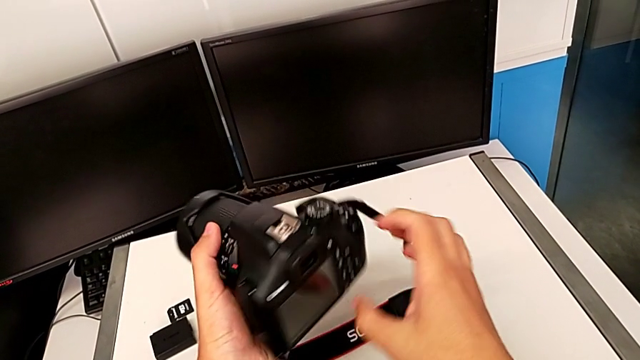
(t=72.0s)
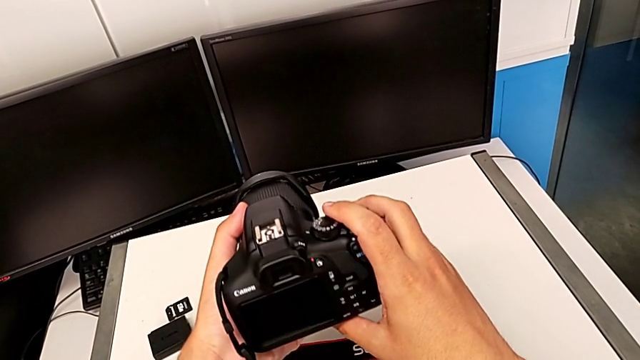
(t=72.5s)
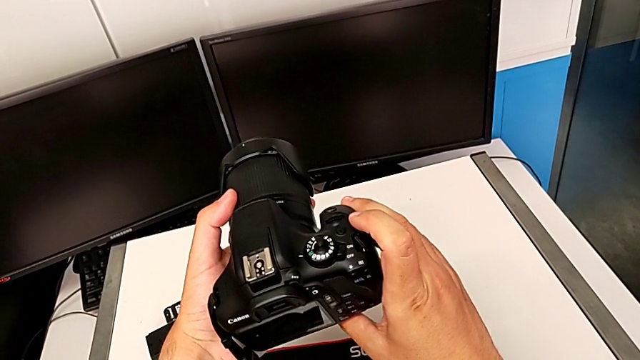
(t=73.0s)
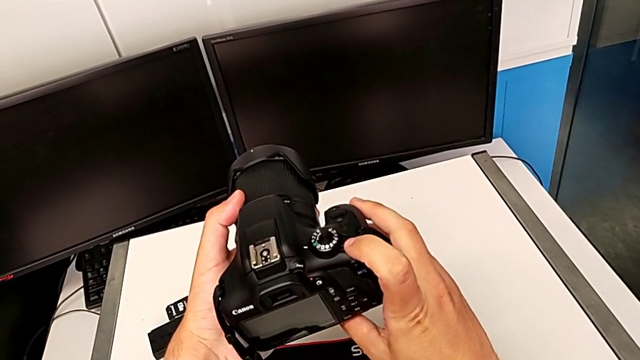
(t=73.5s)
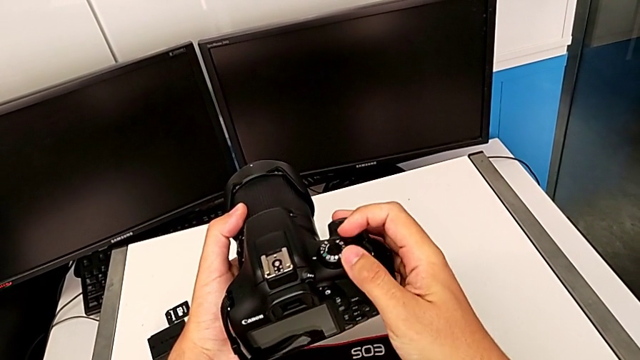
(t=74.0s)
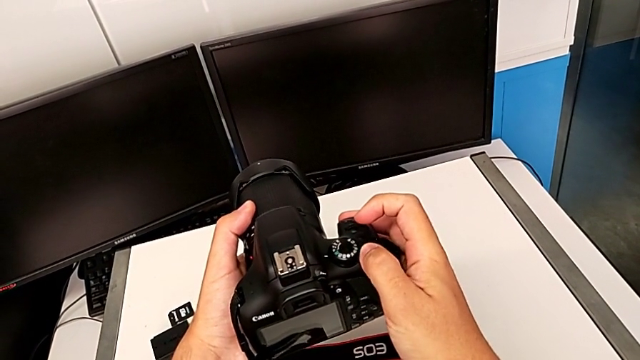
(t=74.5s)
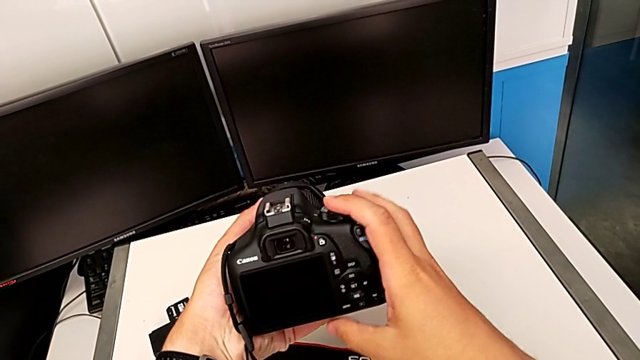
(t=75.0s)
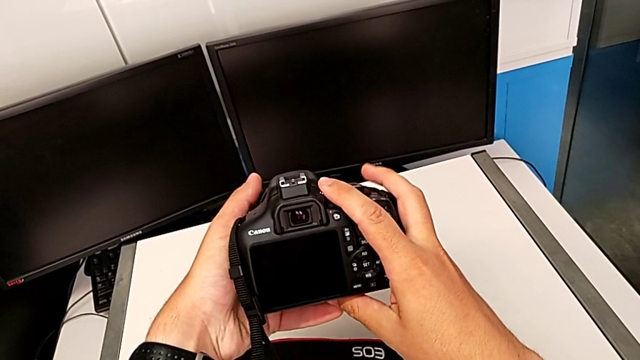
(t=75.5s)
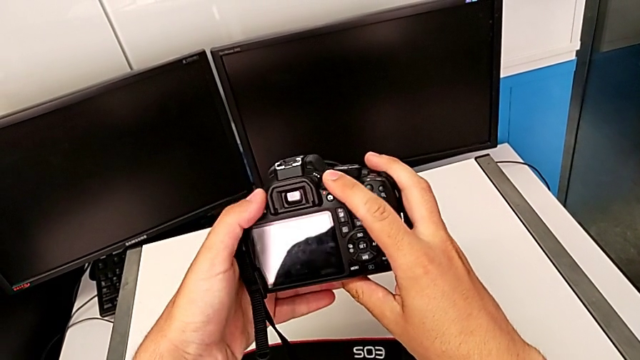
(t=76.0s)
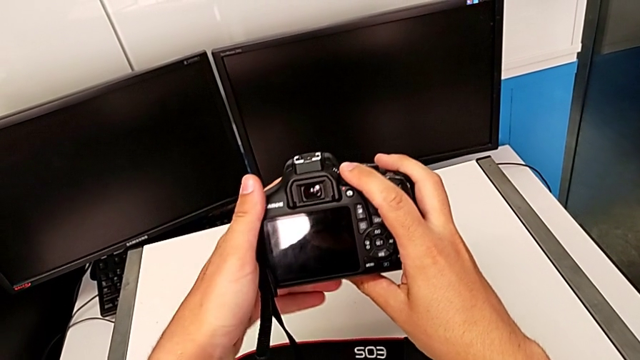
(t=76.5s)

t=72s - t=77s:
The camera wearer turns on the DSLR. They inspect the DSLR and press the power button.

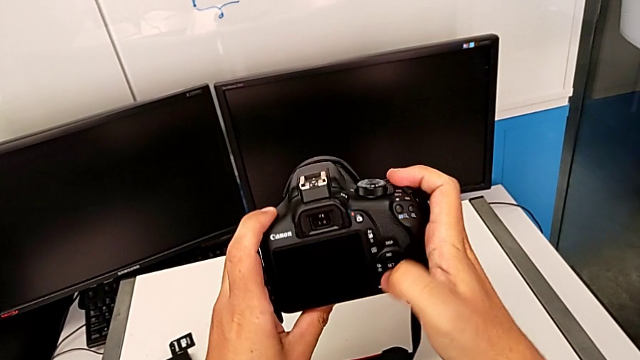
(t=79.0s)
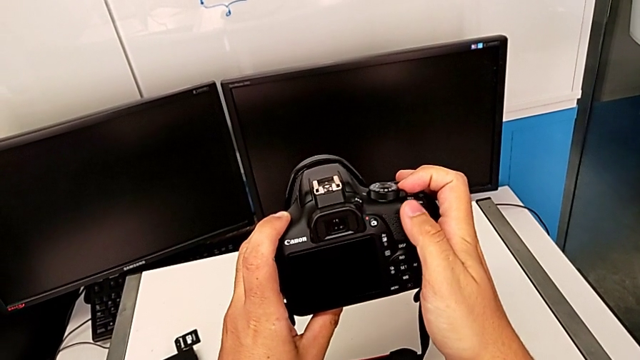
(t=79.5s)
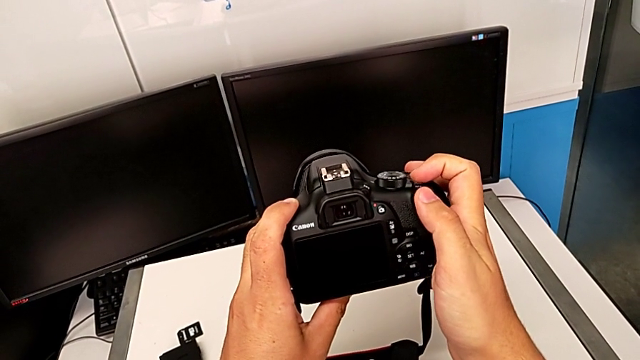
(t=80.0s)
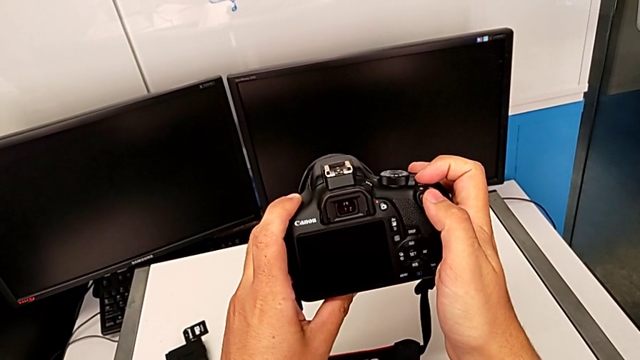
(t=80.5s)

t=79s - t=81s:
The camera wearer turns off the DSLR. They press the power button.

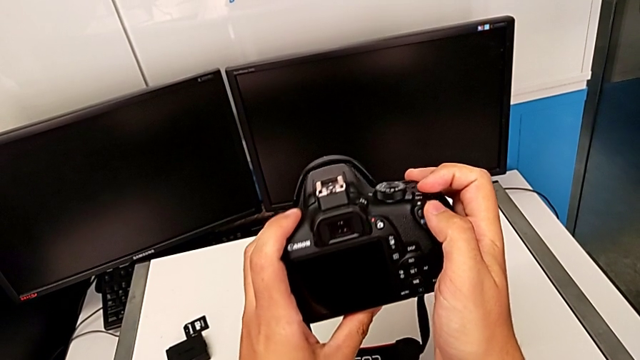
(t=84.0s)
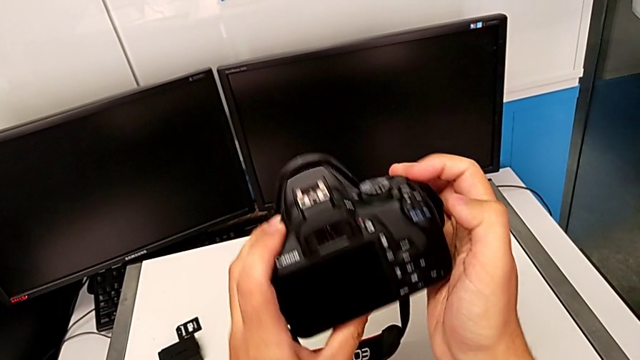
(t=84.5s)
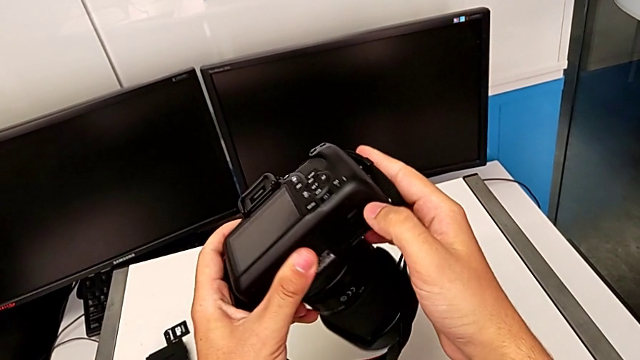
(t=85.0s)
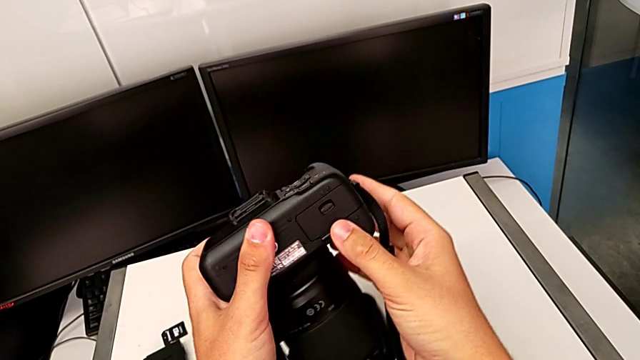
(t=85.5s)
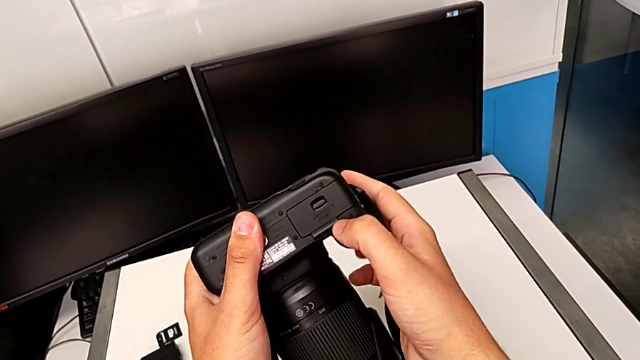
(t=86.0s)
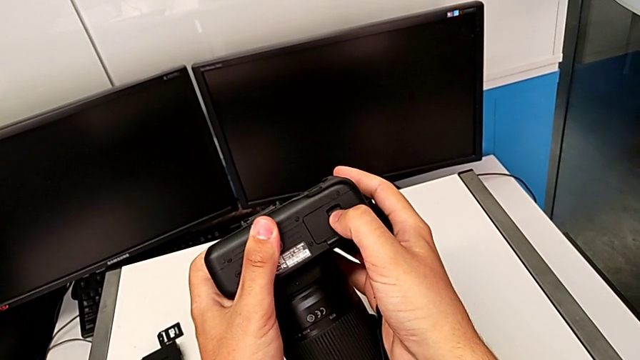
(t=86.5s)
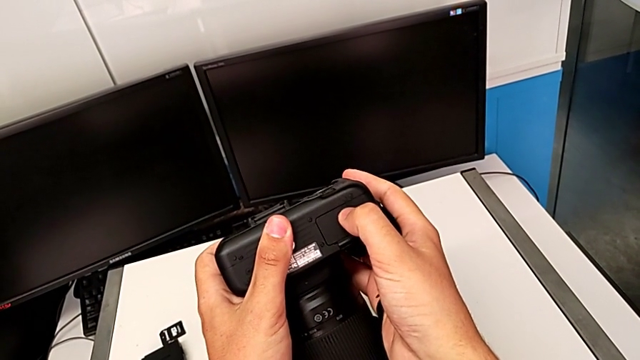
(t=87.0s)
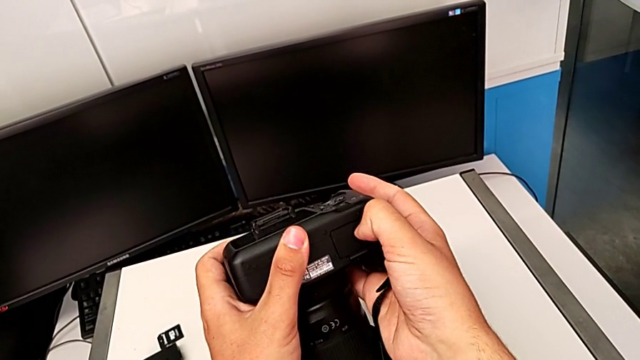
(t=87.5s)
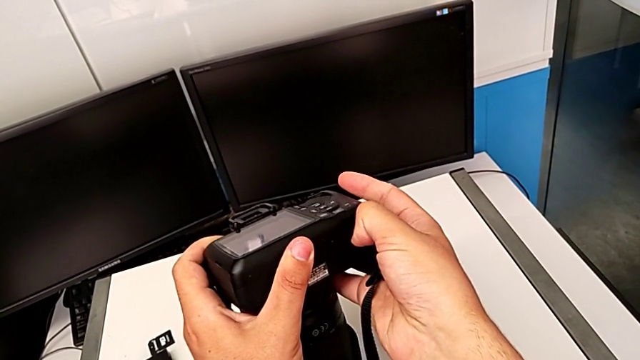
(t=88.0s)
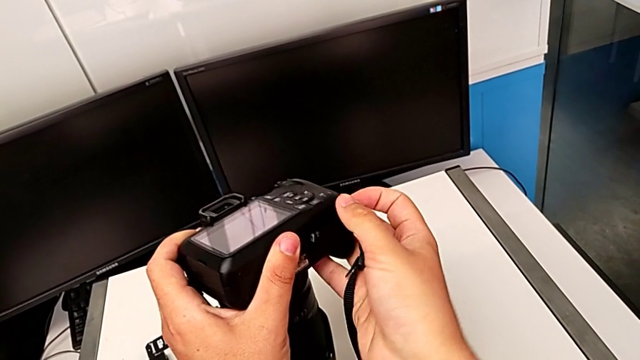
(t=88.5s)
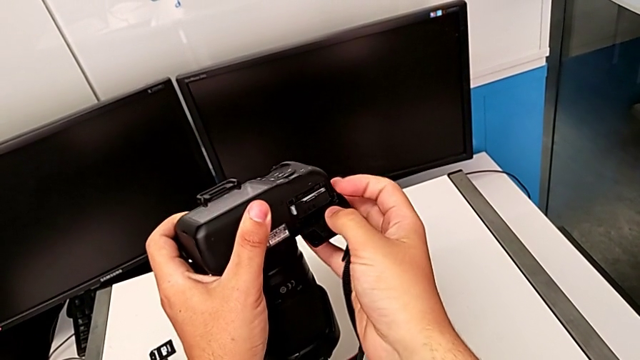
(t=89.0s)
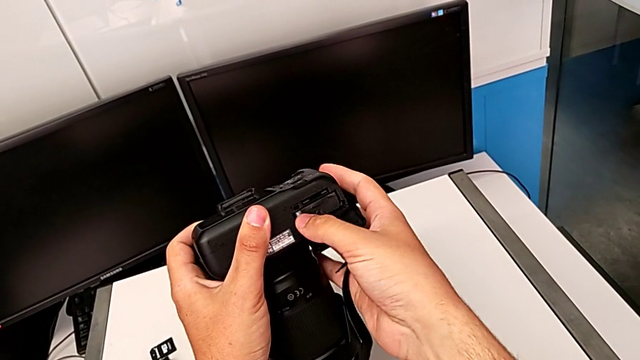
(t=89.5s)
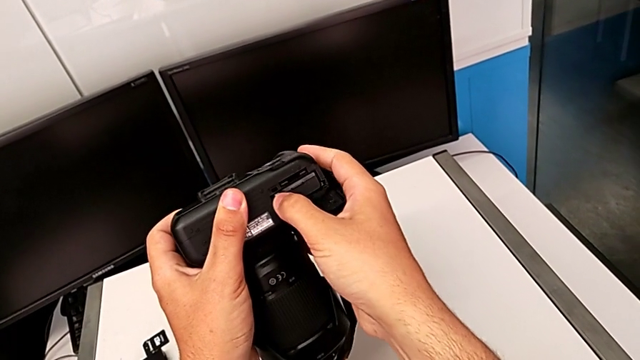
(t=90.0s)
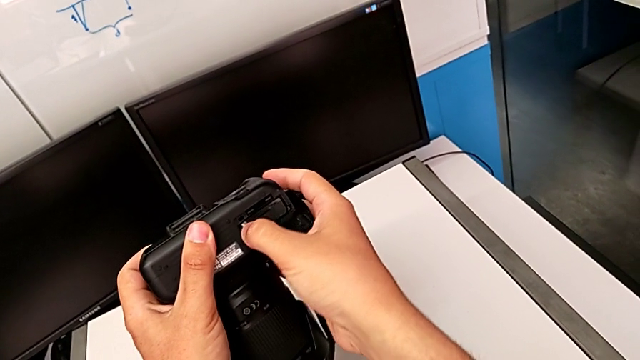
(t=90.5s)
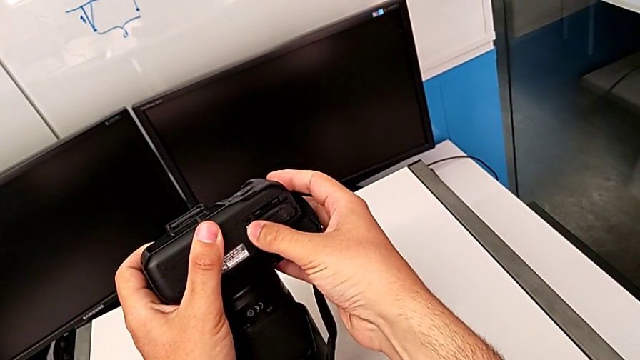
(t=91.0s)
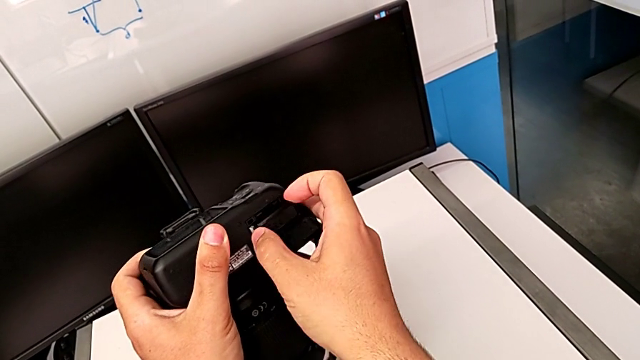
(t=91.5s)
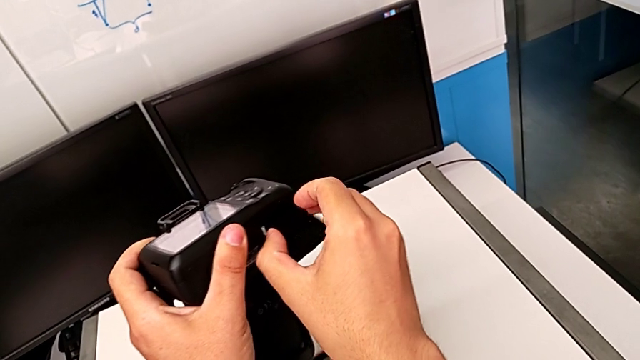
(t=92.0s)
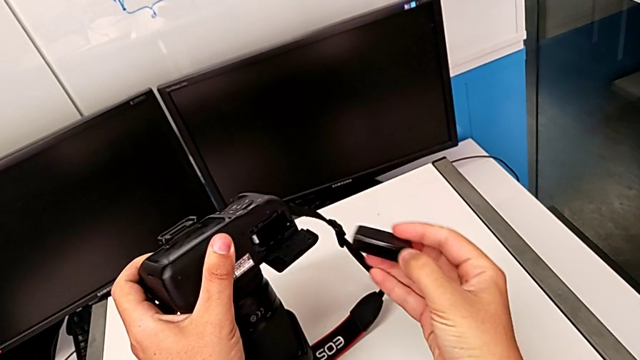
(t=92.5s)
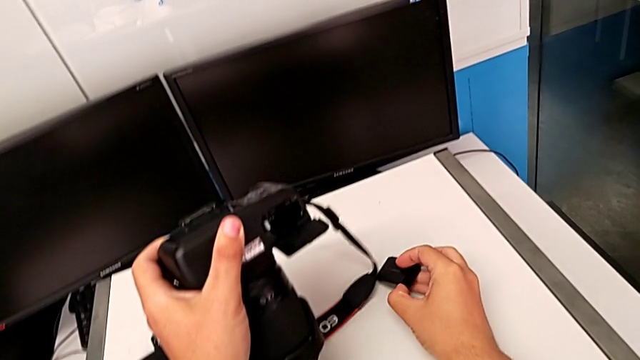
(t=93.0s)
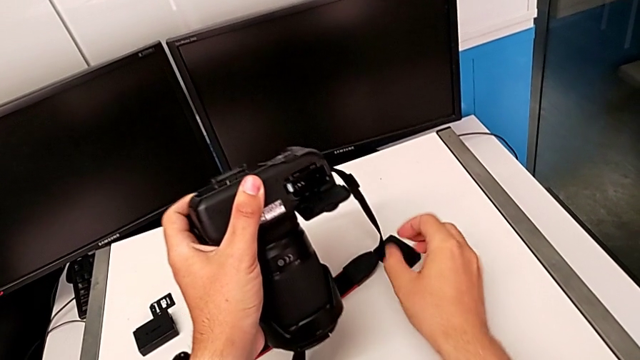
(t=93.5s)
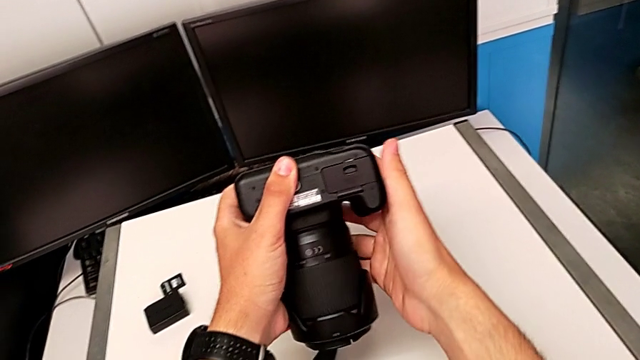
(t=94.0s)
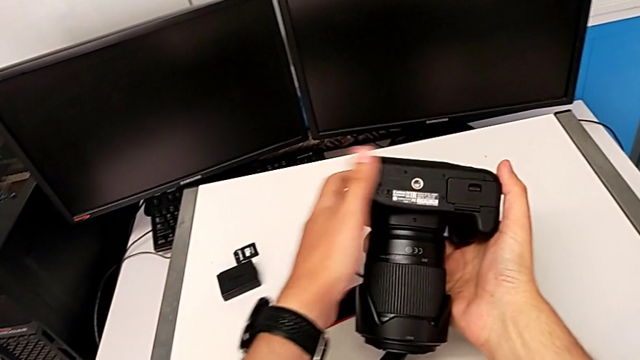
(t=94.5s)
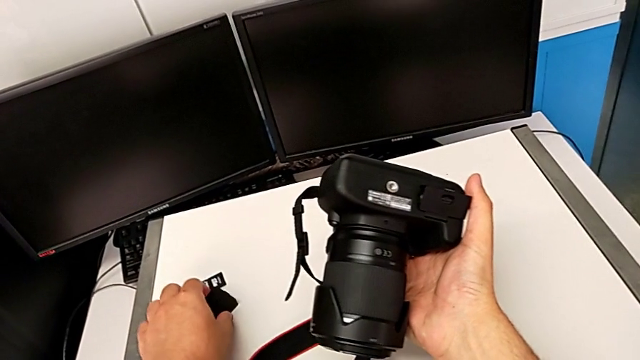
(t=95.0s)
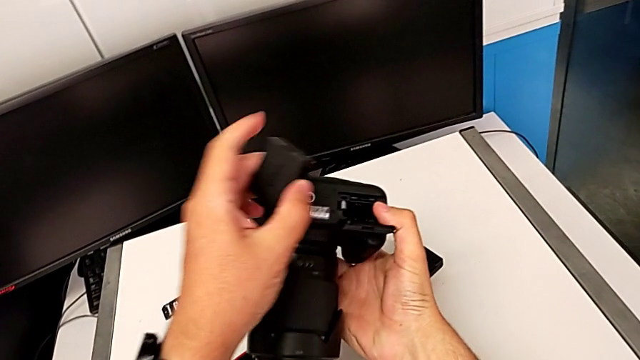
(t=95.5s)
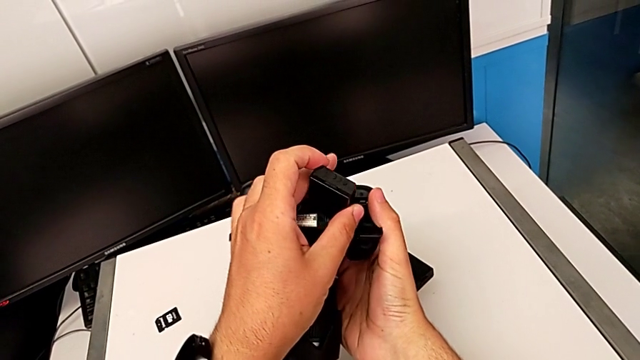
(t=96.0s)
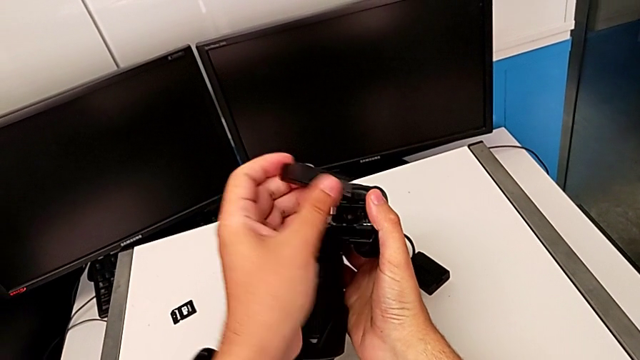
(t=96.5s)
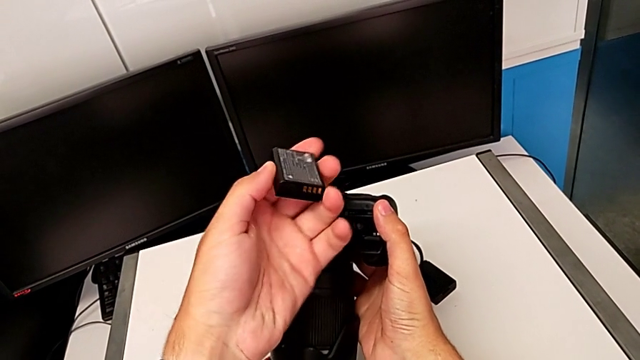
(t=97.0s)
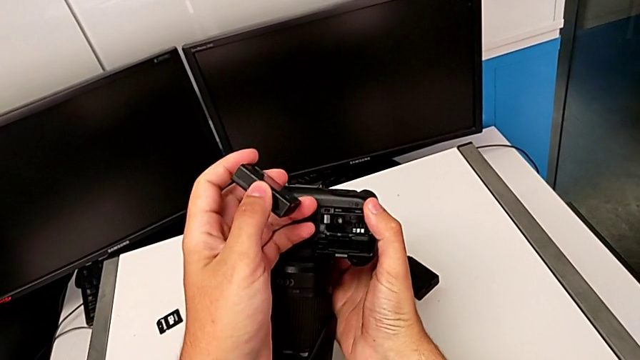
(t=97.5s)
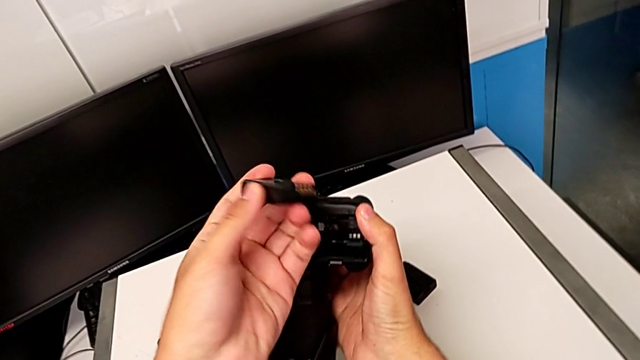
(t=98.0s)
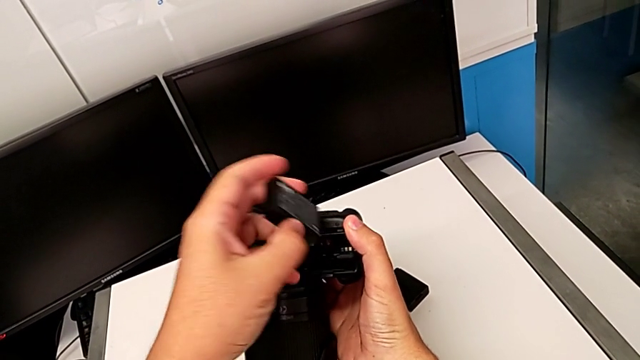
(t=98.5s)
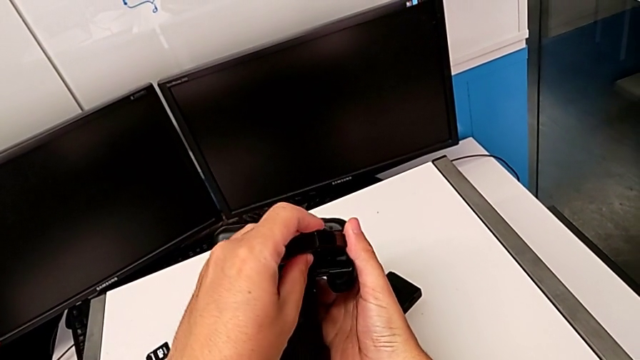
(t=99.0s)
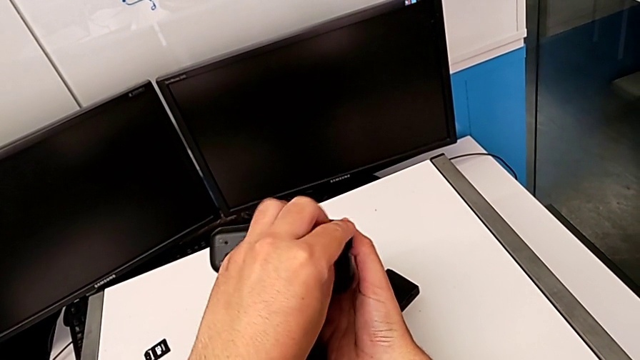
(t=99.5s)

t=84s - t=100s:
The camera wearer is exchanging the battery. They rotate the DSLR, open the battery door, push the battery, pull it and place it. They grab the new battery with the left hand, open the battery door with the right hand, inspect the new battery with the left hand and insert it.
